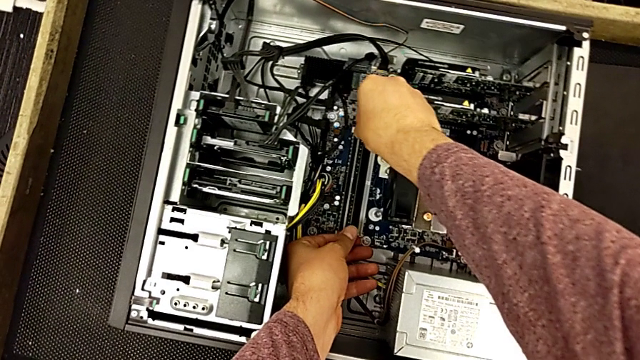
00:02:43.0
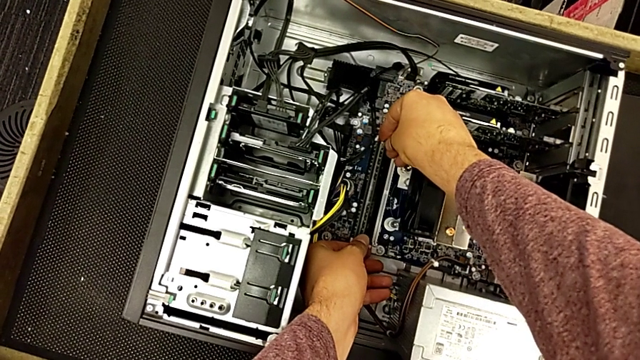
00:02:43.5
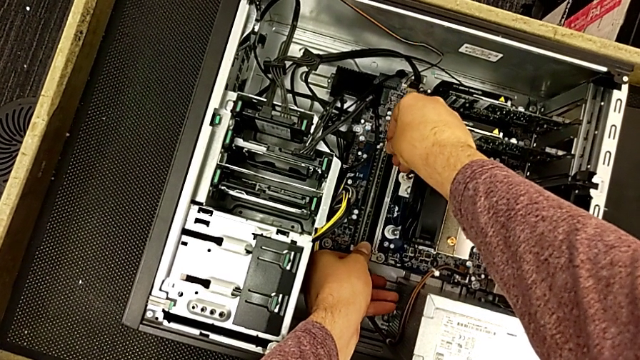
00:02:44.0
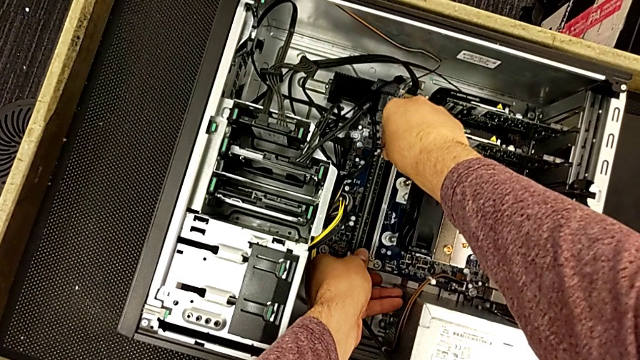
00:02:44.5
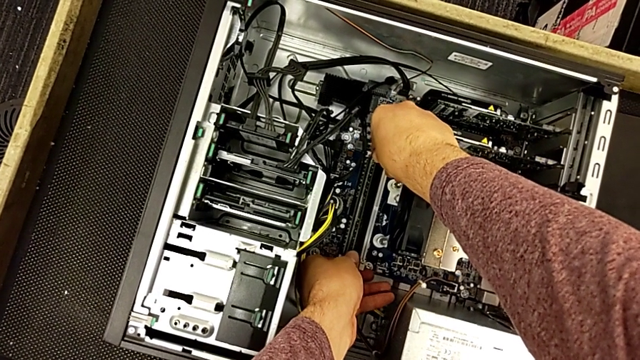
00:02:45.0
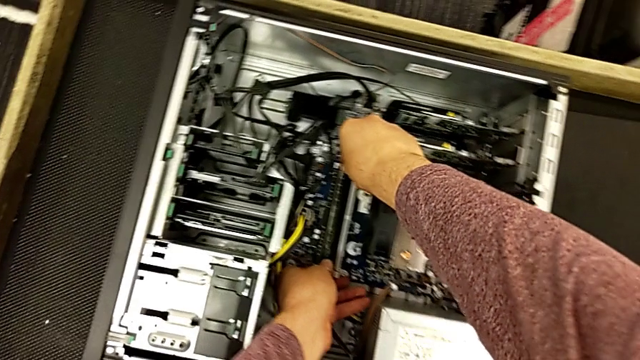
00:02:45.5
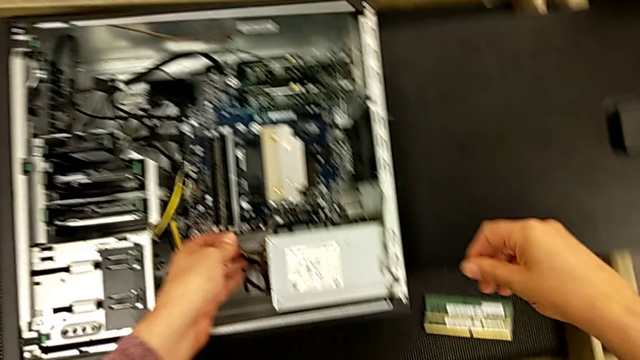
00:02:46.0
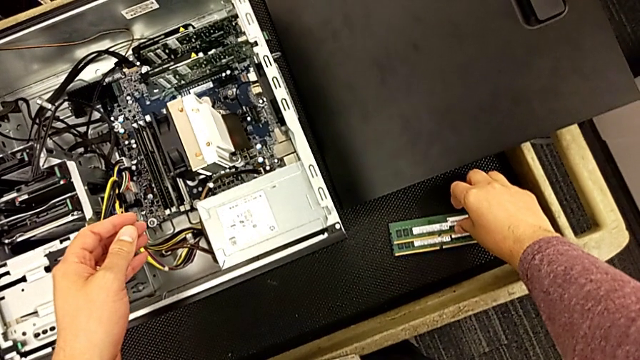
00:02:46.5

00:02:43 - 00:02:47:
The camera wearer is inserting the second RAM card. They keep inserting the second RAM.

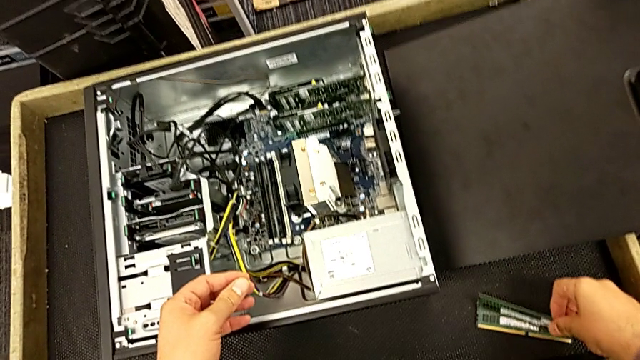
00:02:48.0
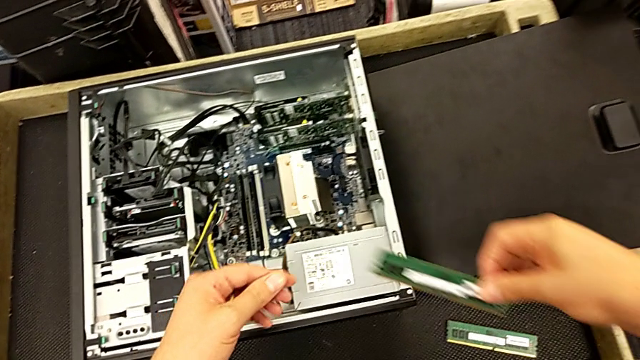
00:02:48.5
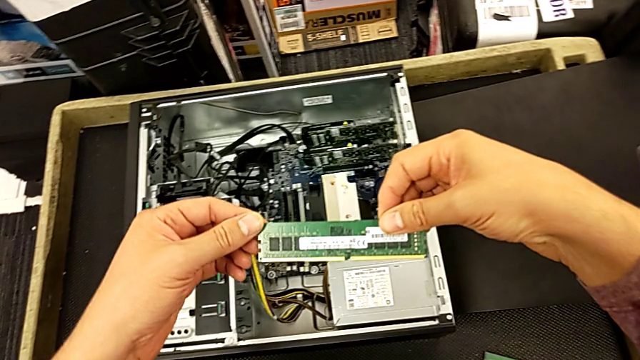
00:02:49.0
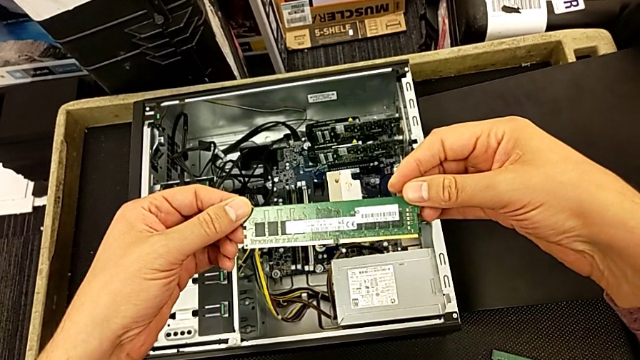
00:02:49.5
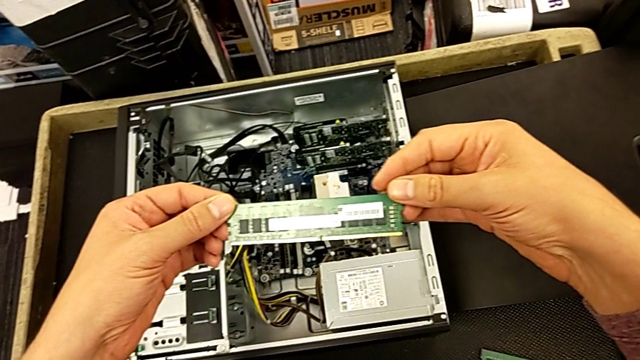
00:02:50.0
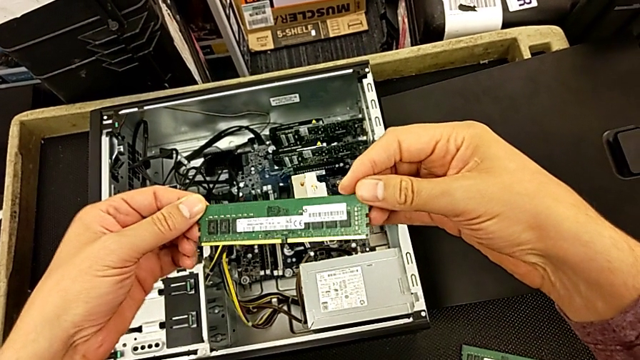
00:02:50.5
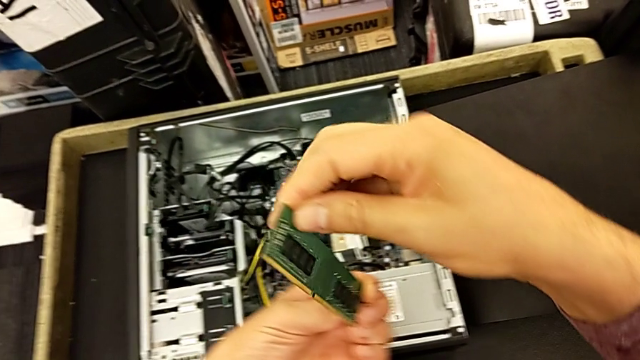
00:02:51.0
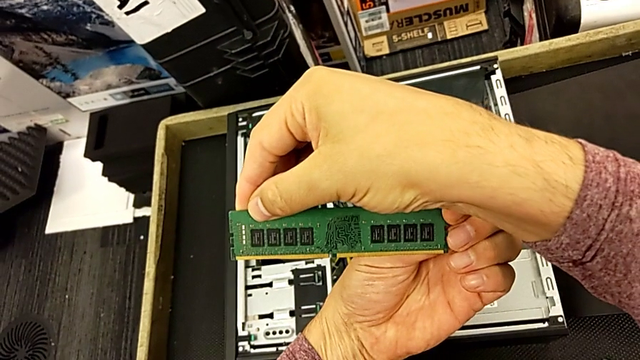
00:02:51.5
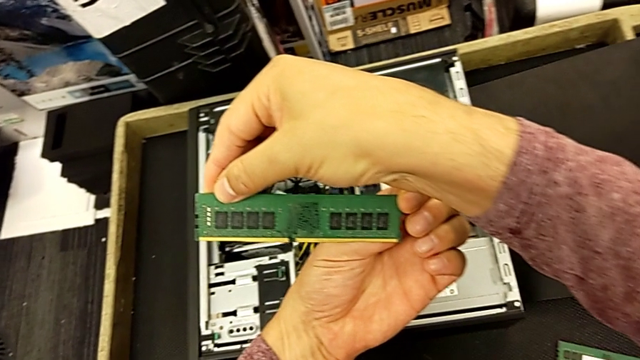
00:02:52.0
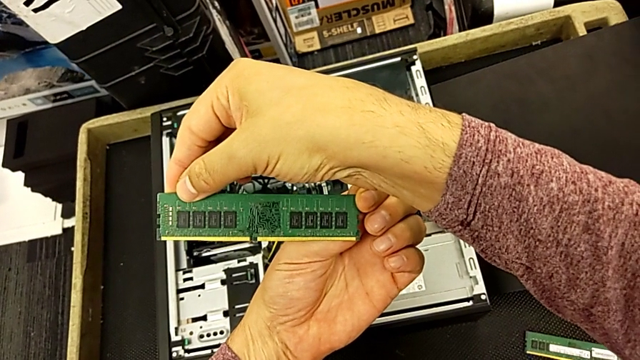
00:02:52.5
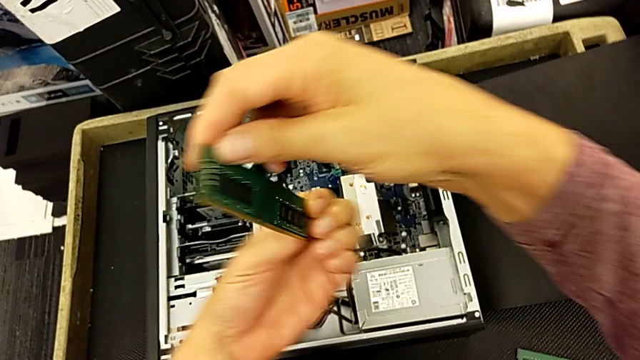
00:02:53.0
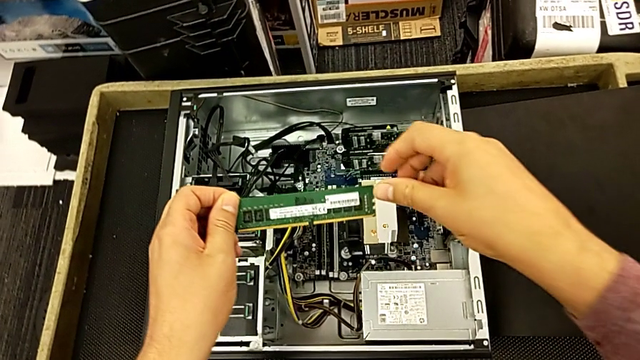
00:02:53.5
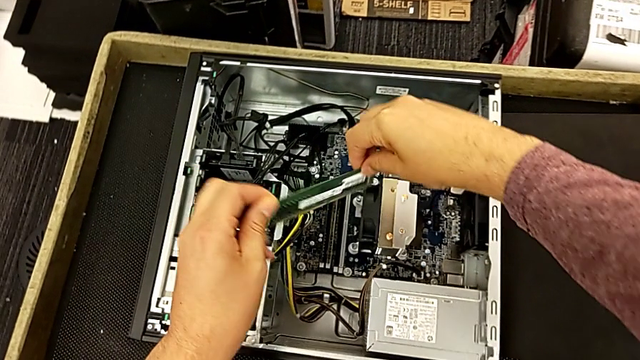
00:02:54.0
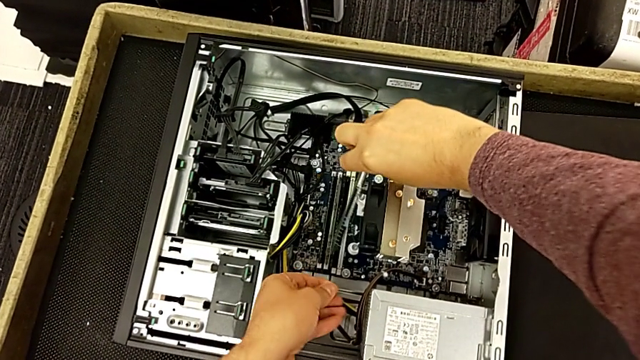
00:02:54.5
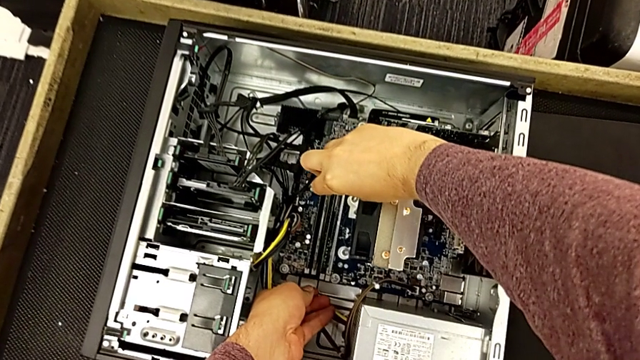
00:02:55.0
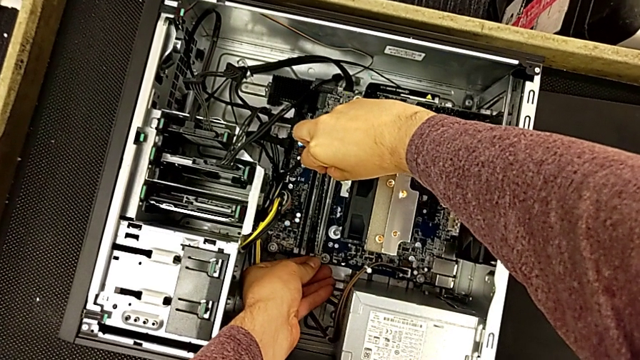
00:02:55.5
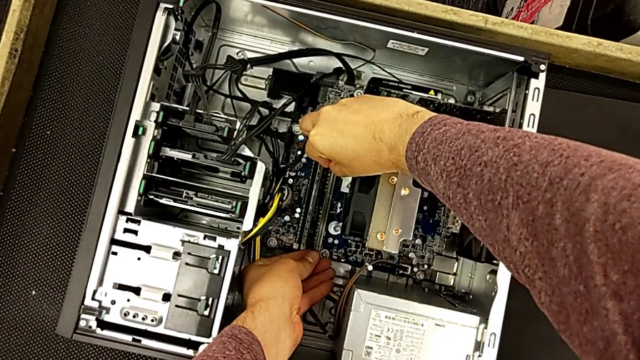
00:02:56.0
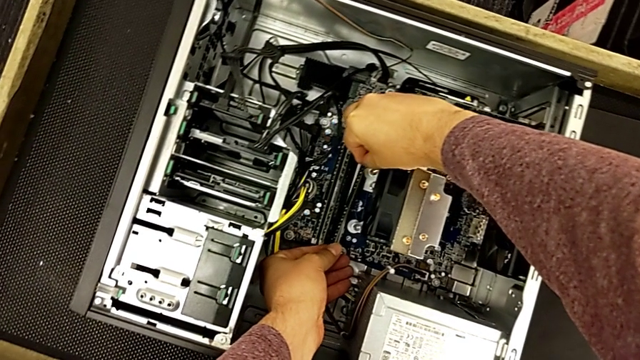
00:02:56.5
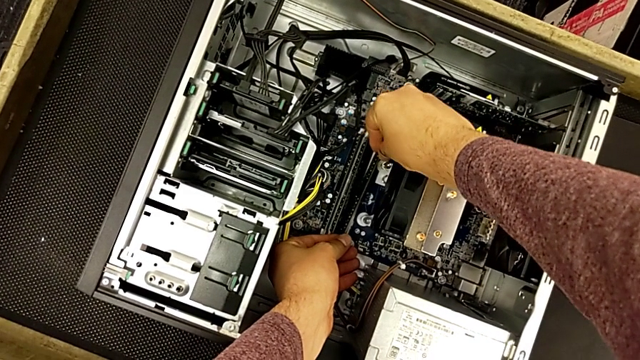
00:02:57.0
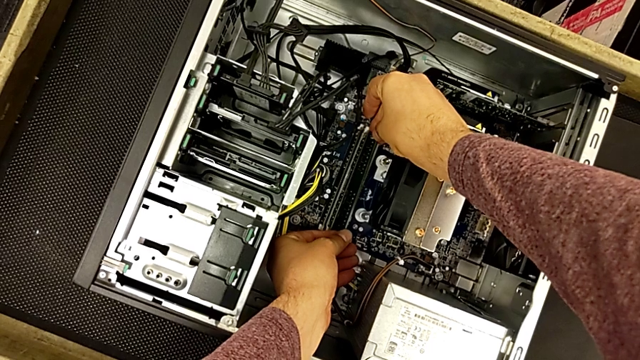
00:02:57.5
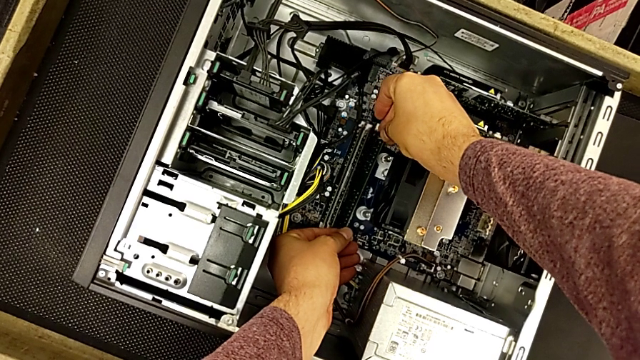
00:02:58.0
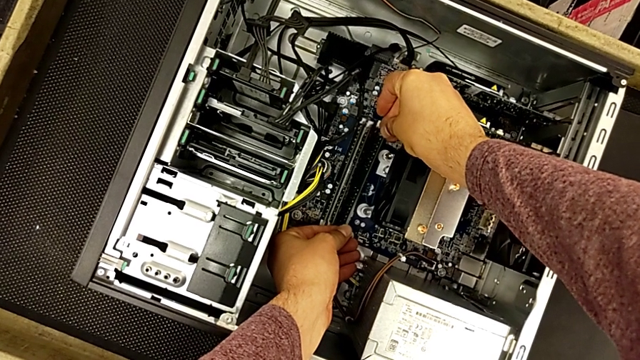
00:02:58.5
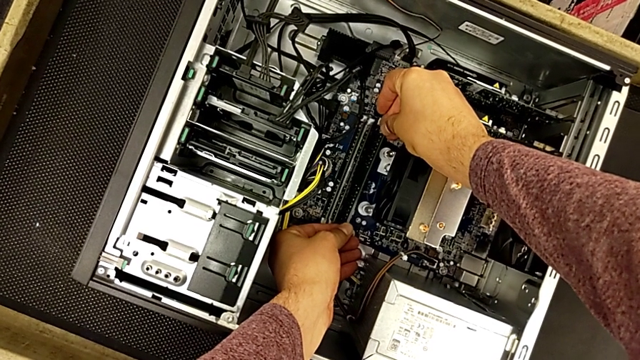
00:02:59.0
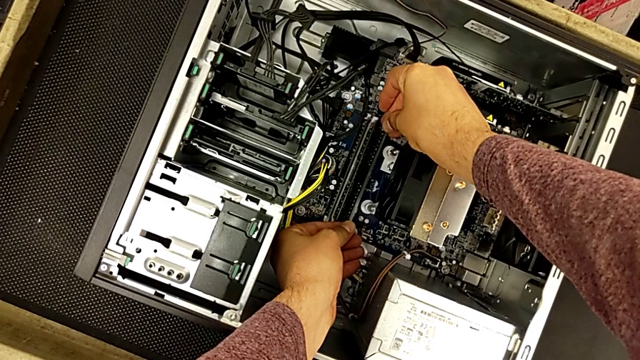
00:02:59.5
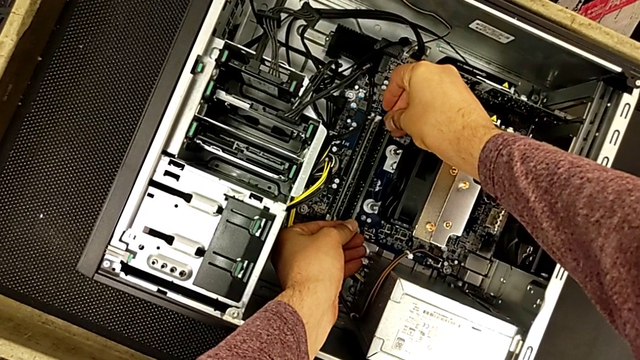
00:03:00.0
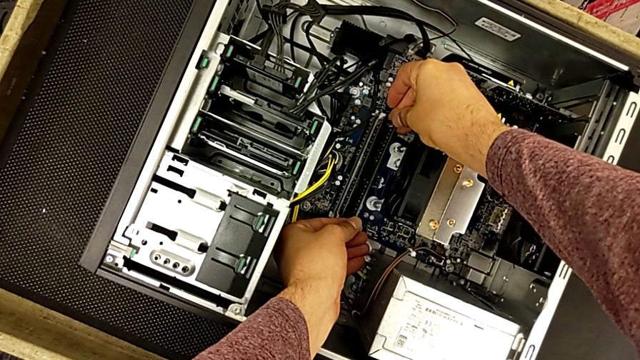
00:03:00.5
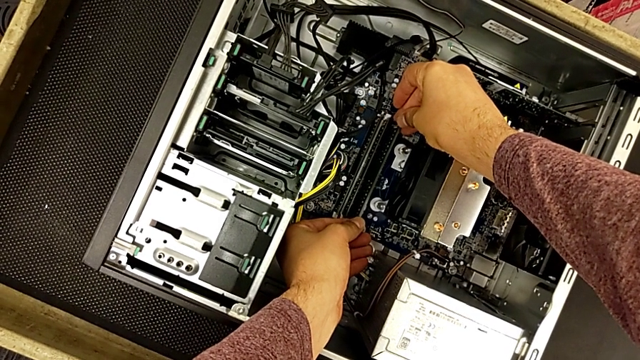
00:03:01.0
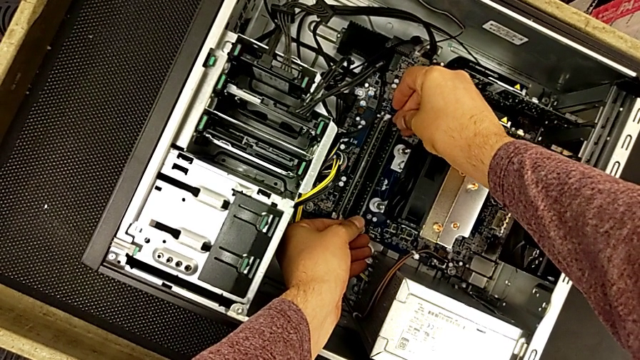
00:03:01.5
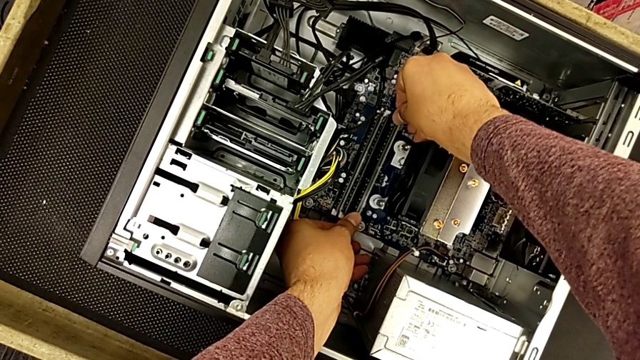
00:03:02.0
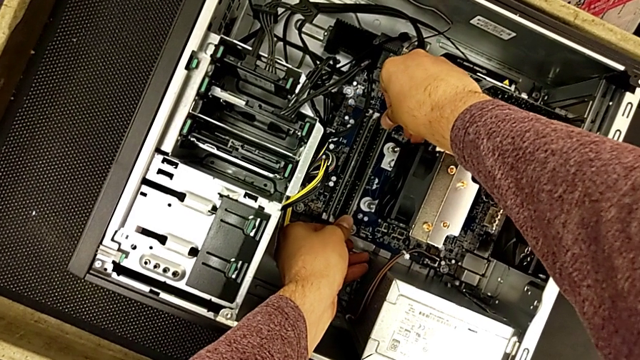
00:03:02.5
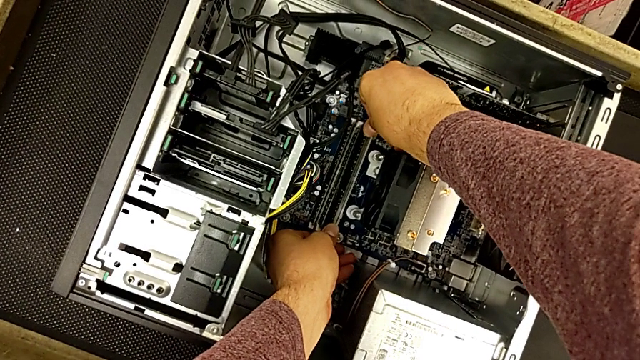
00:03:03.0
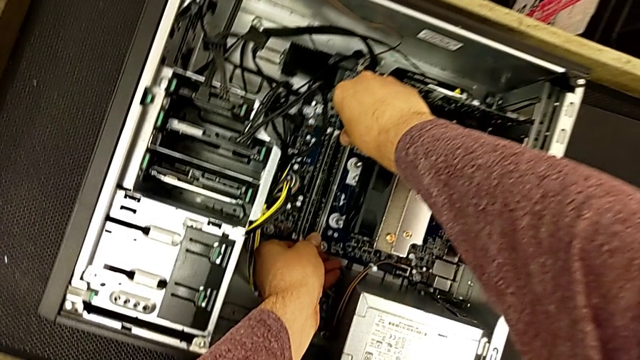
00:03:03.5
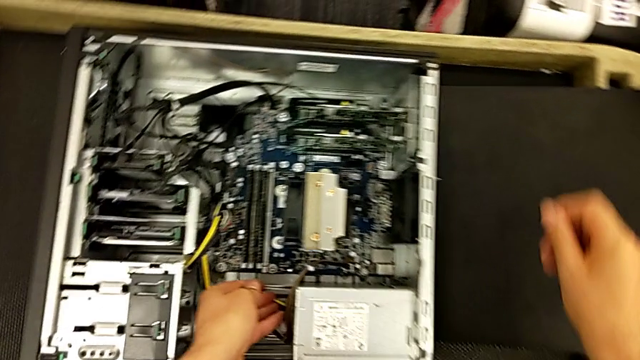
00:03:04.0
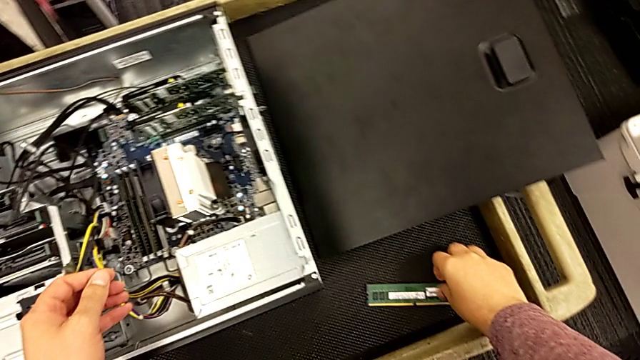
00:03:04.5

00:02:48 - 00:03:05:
The camera wearer inserts the third RAM card. They grab the third RAM, hold it, rotate it, align it and insert it.
